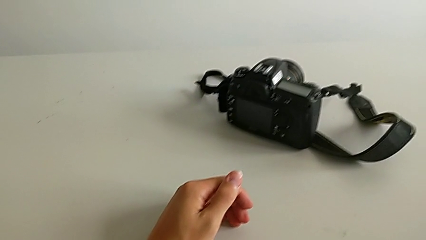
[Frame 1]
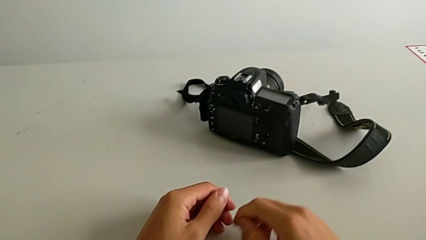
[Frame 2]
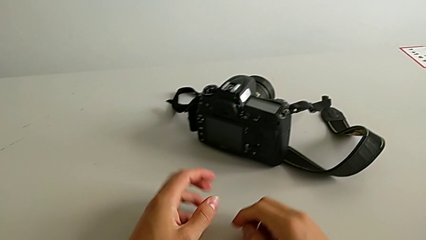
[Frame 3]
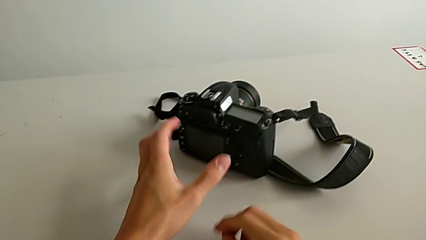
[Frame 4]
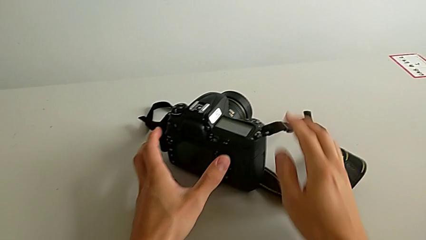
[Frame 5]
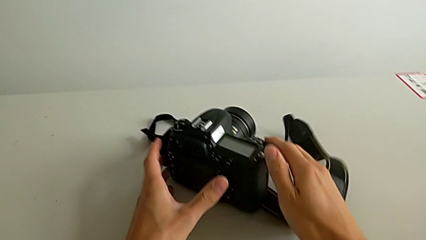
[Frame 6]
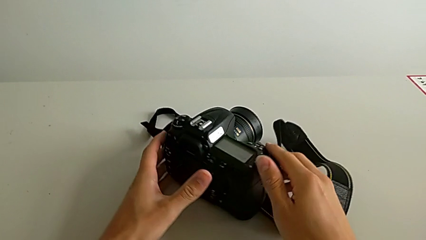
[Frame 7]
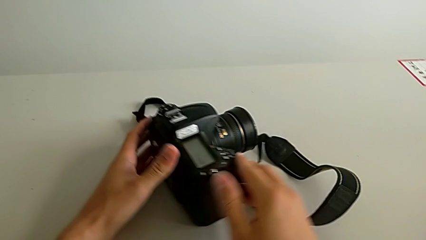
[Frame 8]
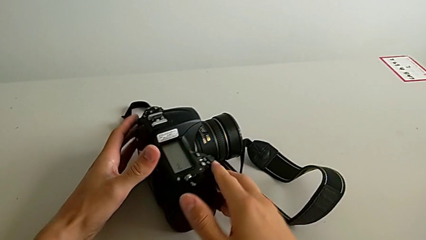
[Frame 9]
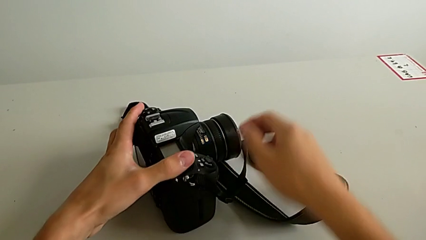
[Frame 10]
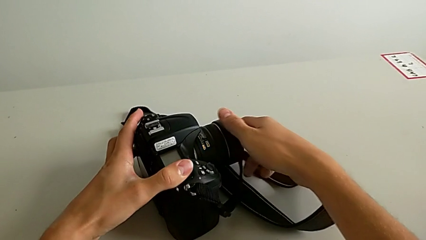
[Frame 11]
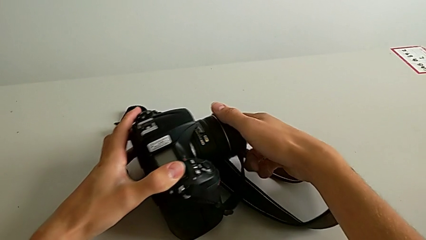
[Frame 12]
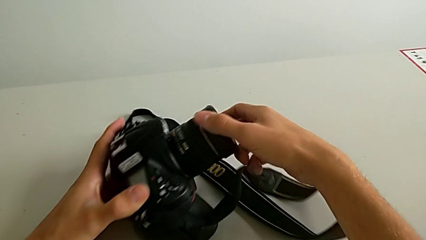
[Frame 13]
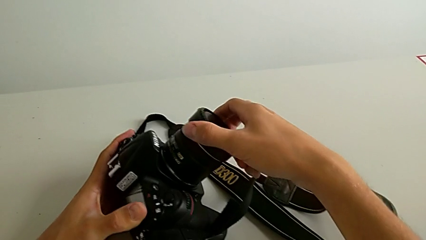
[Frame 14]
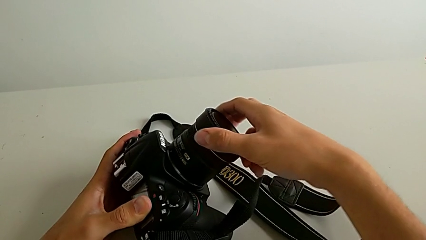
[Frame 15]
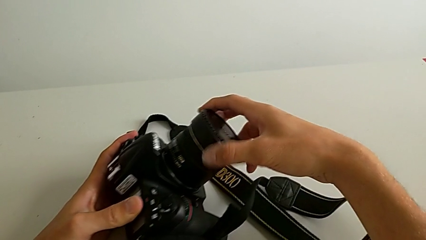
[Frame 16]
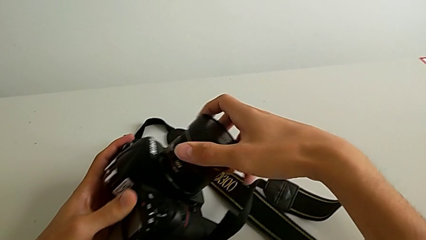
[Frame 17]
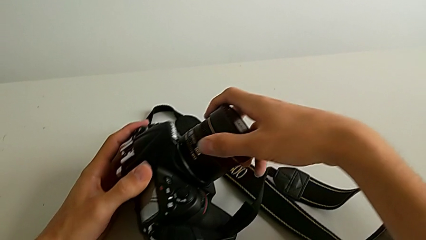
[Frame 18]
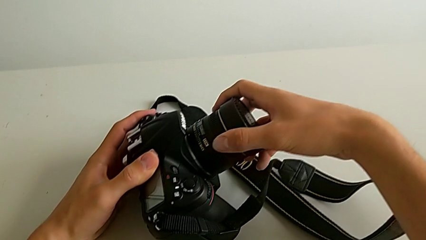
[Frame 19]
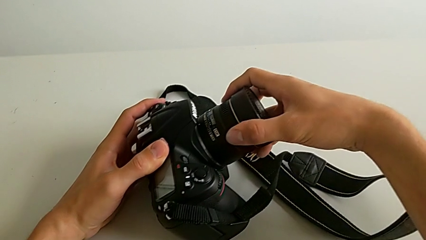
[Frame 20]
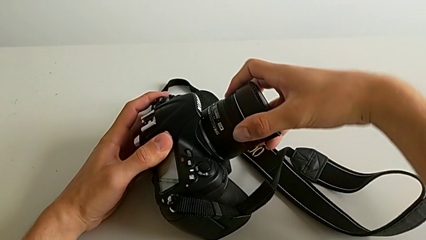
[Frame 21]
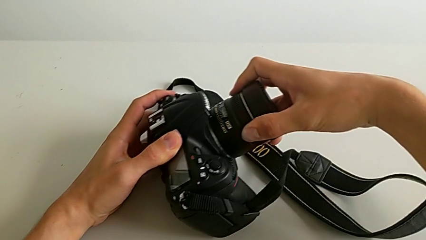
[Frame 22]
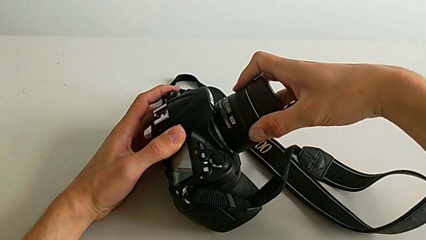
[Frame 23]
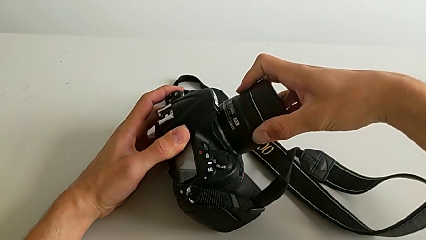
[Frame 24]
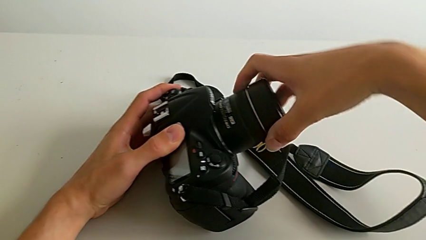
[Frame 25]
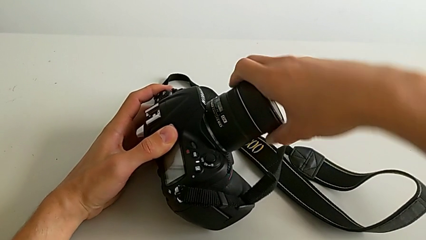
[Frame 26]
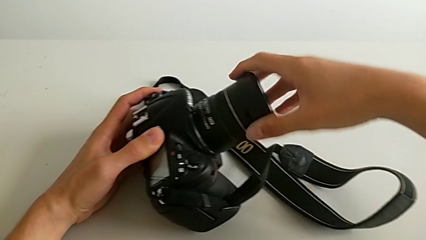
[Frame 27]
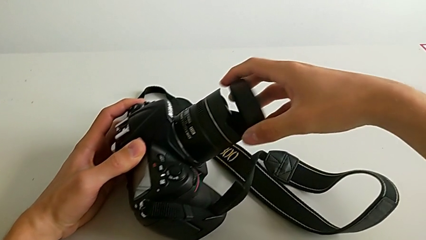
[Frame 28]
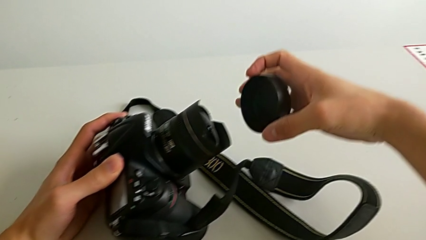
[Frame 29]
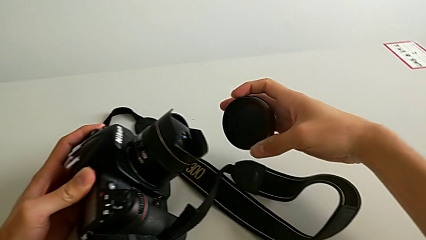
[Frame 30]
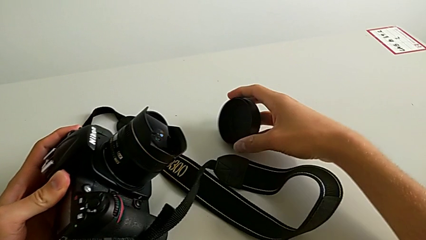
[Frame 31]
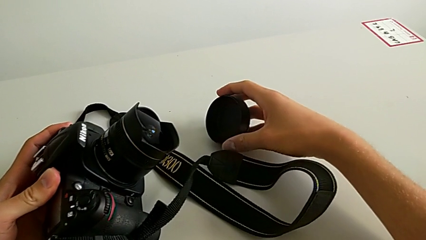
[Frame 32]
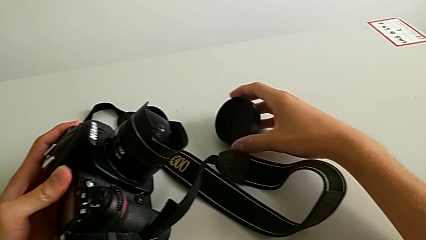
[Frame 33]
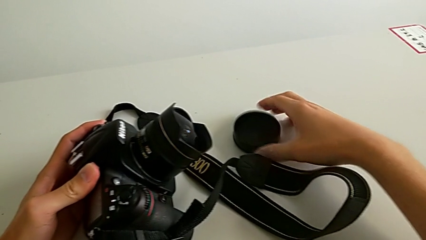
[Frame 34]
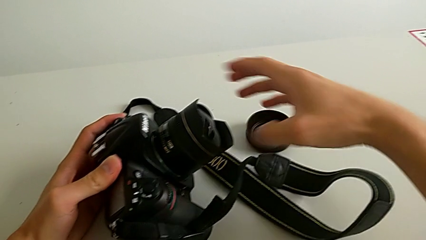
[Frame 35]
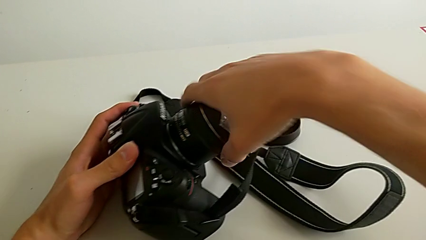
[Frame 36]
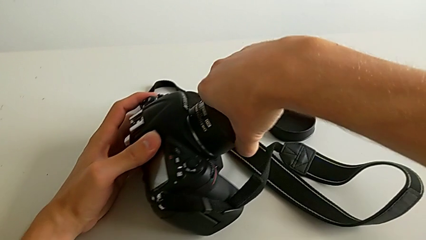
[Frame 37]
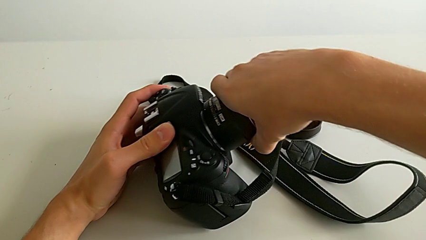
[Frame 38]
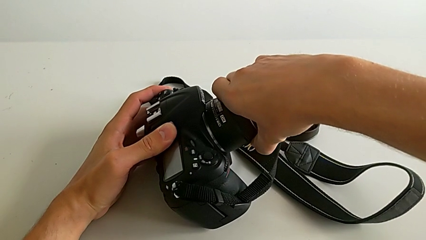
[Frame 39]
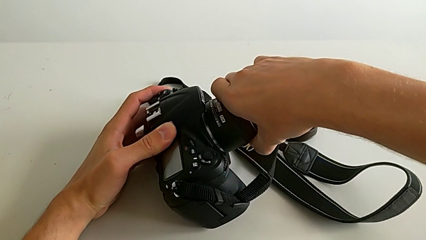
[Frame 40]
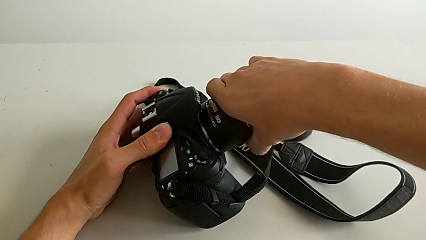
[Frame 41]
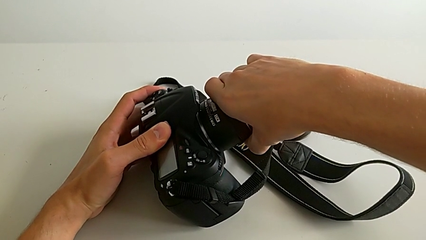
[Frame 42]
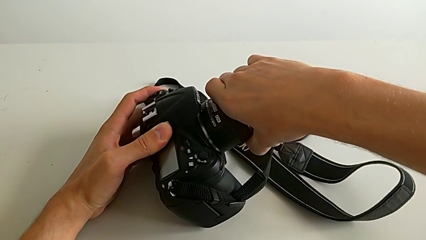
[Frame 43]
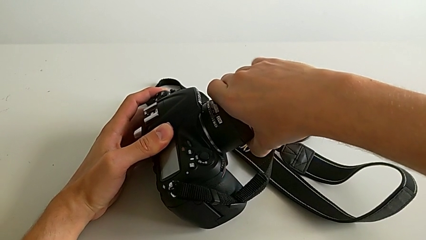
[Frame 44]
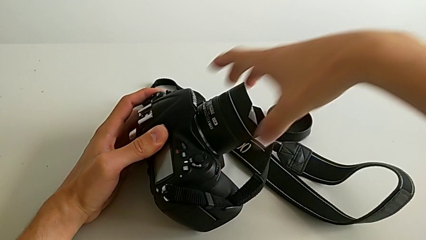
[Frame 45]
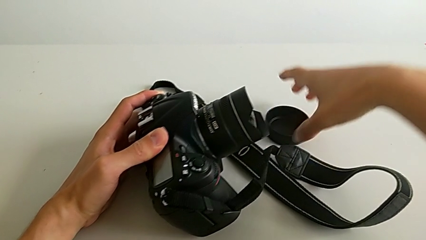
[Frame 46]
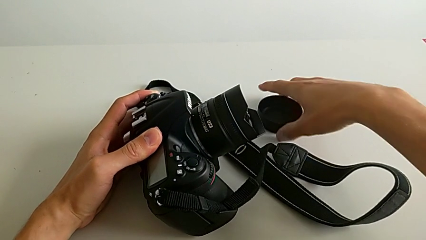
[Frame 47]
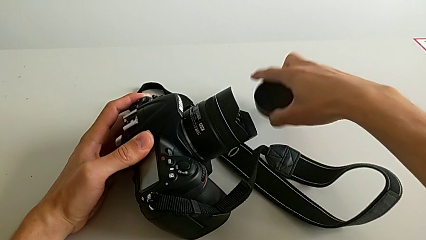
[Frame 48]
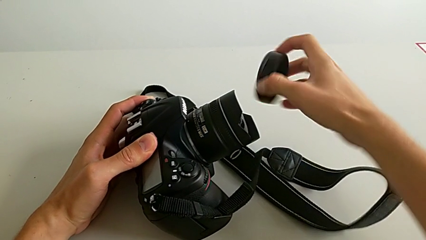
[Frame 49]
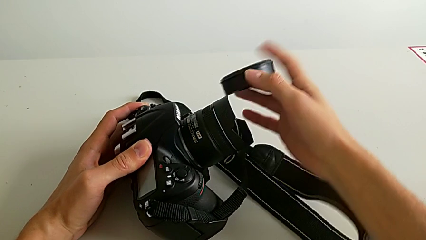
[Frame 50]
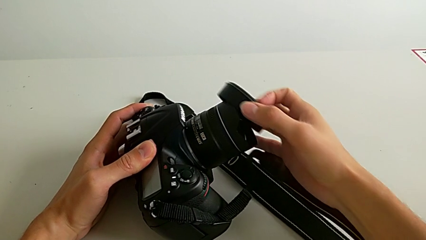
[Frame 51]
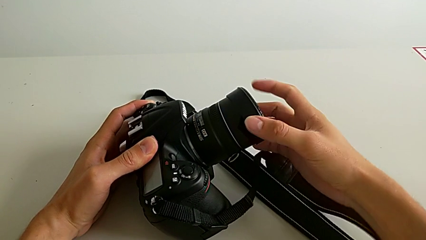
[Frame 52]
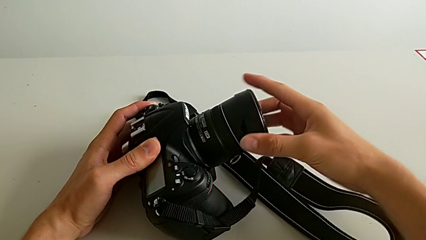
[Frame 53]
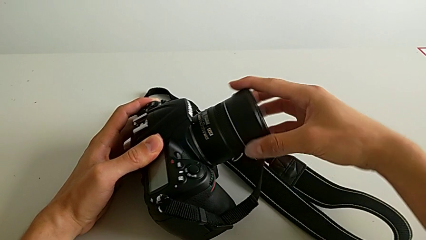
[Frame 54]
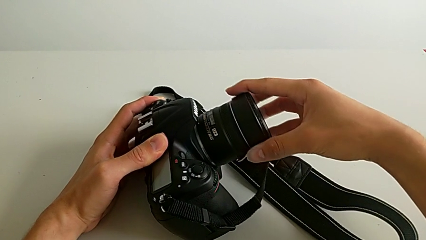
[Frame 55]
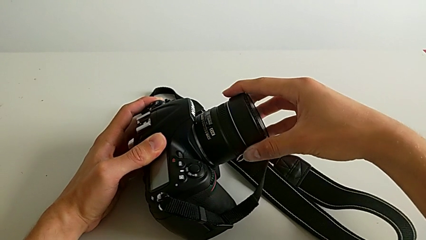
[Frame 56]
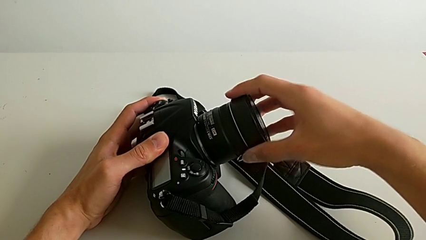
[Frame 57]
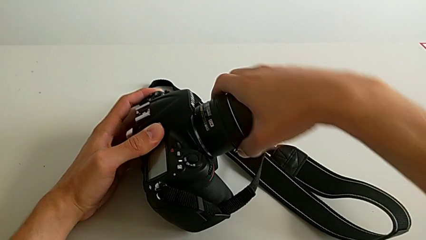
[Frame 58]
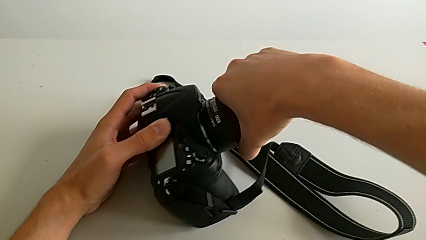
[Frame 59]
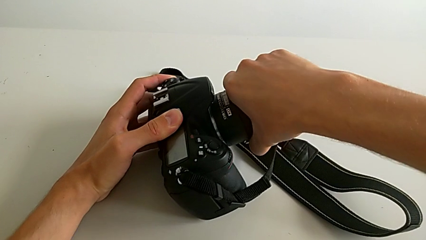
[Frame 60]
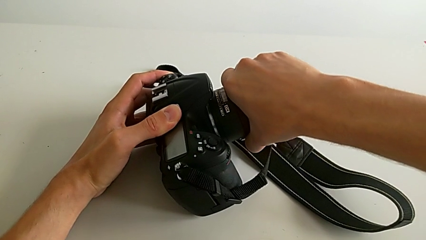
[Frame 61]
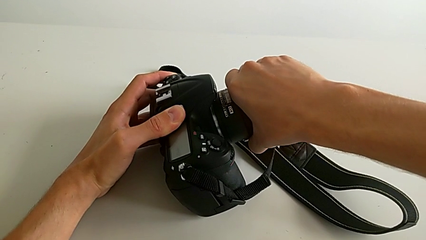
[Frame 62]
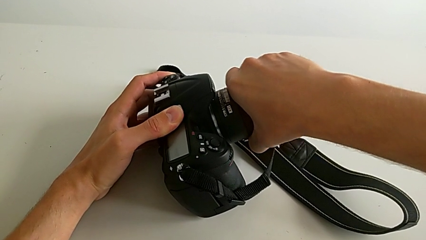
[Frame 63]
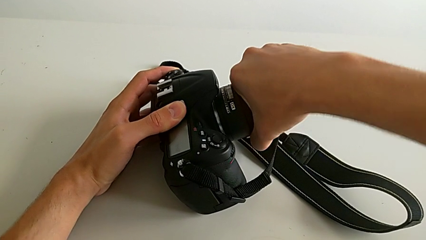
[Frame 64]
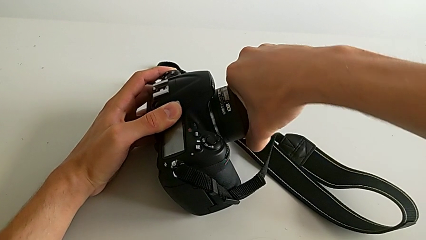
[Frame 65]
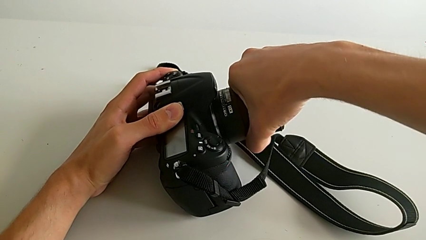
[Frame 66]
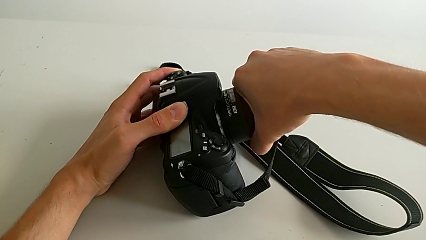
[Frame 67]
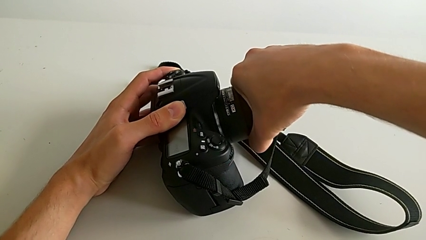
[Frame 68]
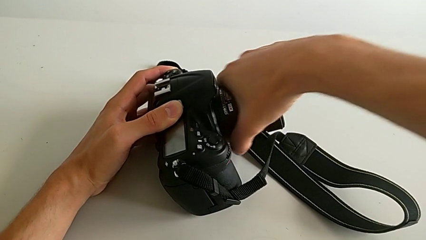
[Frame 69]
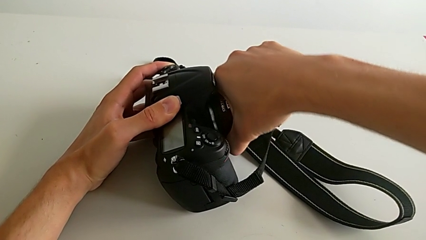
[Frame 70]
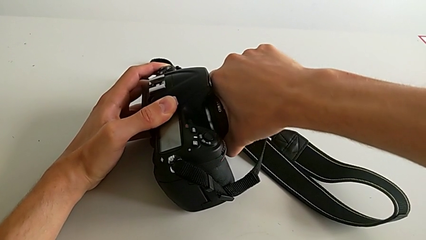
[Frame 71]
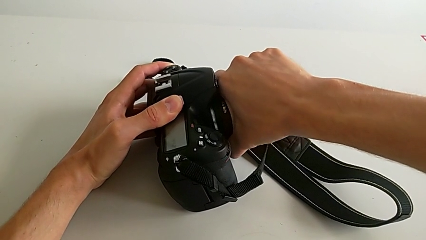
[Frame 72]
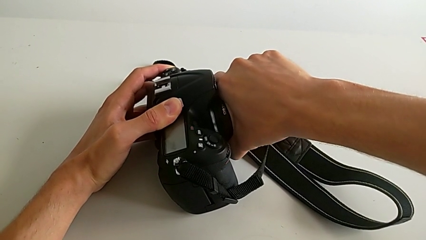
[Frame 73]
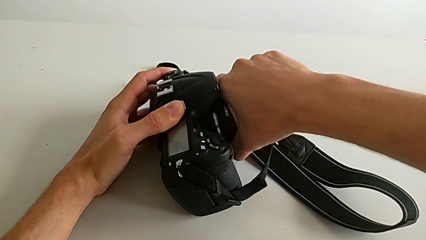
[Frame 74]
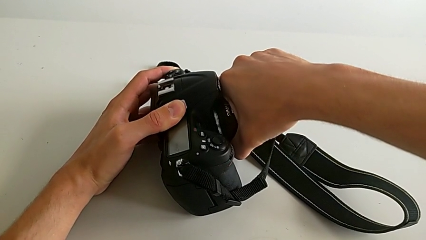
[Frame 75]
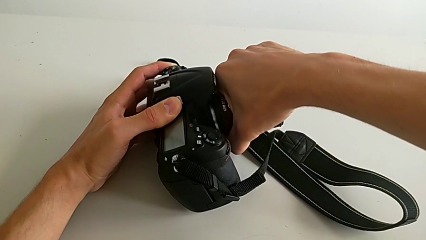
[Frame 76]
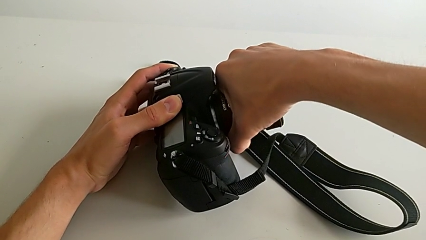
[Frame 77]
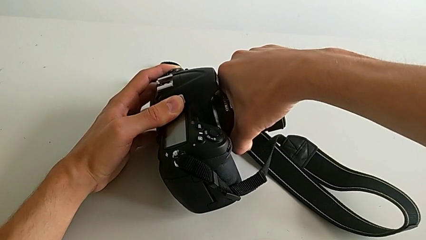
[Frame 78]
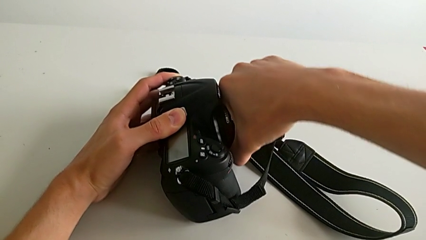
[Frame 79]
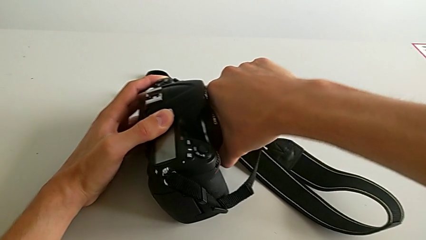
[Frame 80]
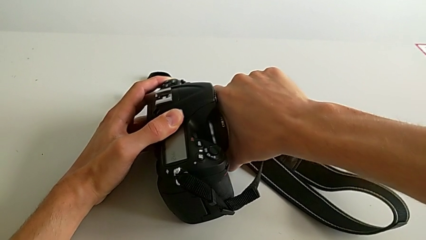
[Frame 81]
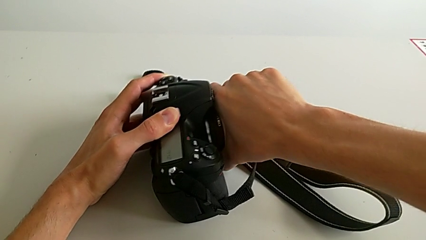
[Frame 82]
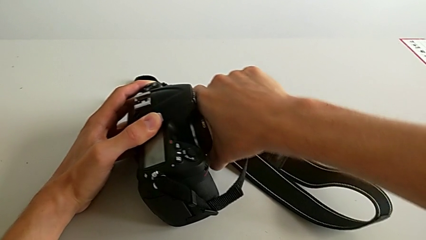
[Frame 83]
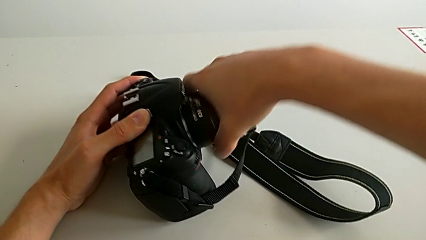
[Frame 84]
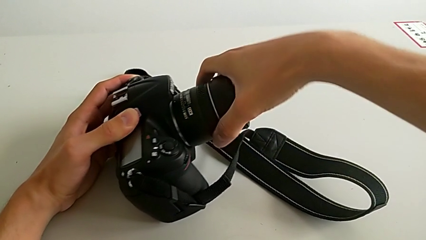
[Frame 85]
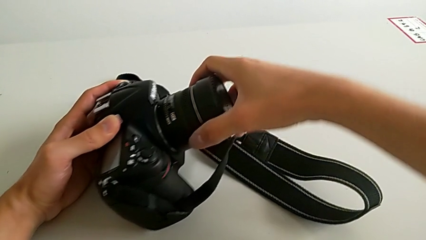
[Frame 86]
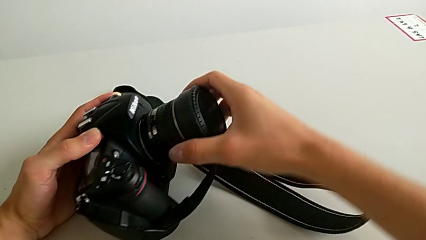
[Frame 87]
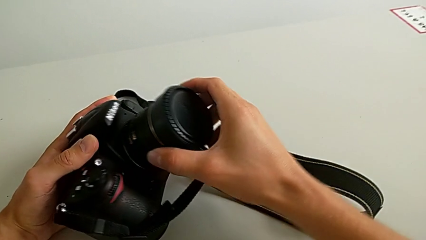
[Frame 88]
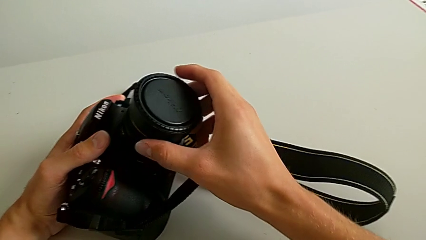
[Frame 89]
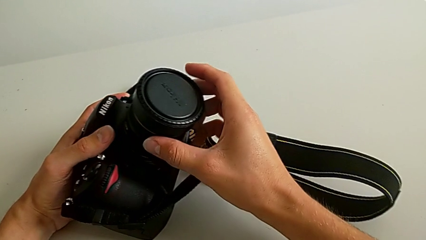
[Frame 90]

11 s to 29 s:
The camera wearer is detaching the lens of the DSLR. They turn the DSLR, wrongly withdraw the lens cover, place it, hold the lens, assemble the lens cover and wrongly hold the lens, trying to force it to detach.
